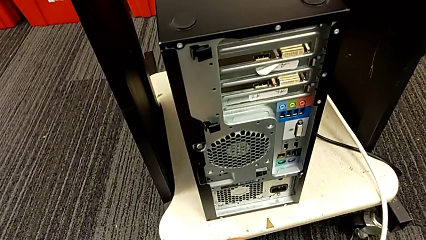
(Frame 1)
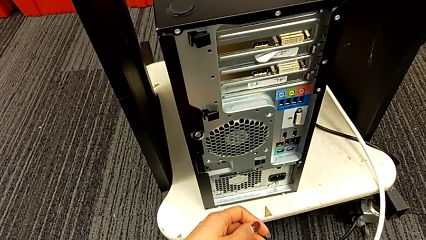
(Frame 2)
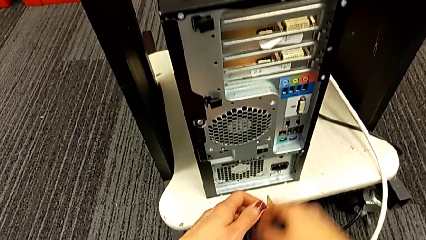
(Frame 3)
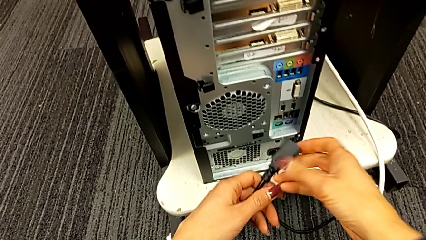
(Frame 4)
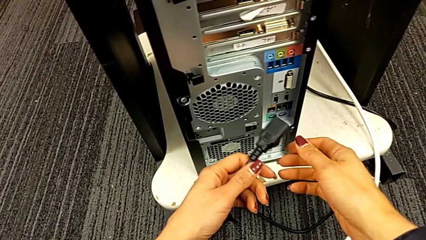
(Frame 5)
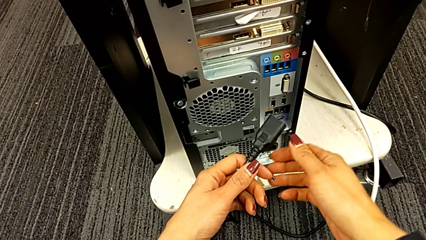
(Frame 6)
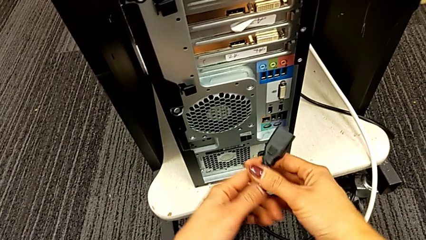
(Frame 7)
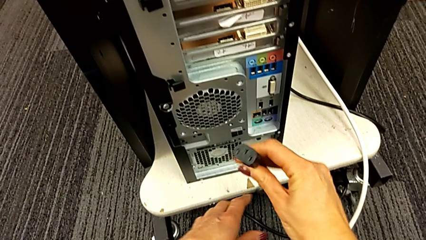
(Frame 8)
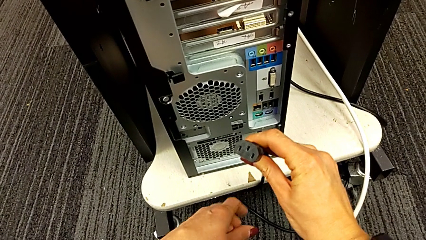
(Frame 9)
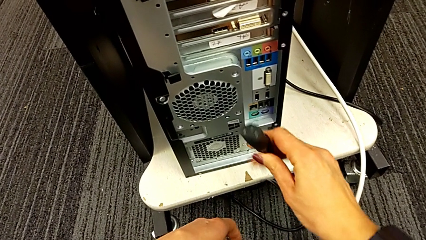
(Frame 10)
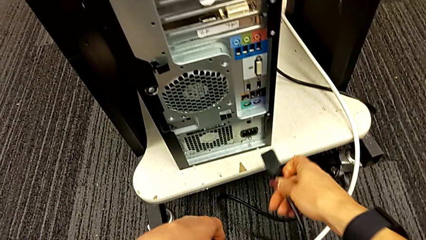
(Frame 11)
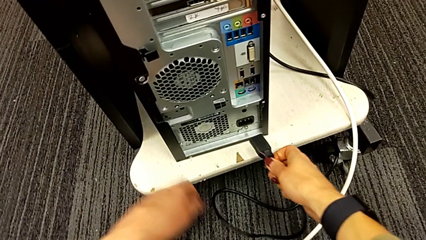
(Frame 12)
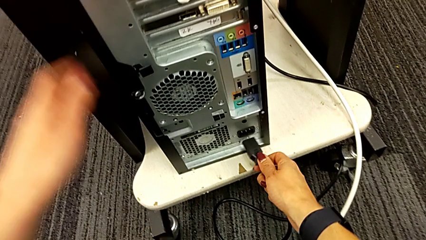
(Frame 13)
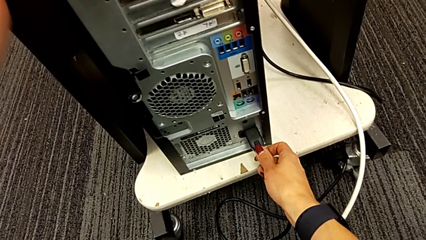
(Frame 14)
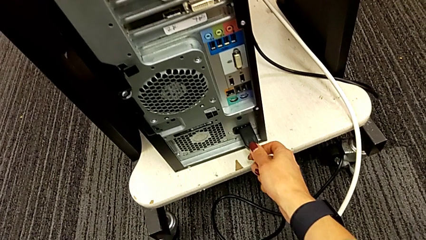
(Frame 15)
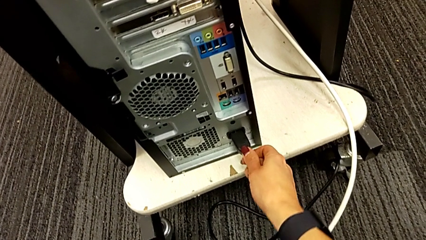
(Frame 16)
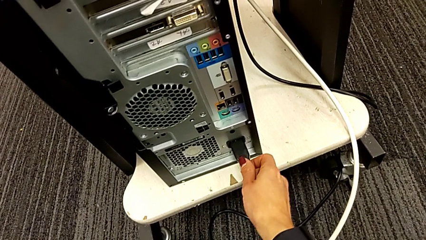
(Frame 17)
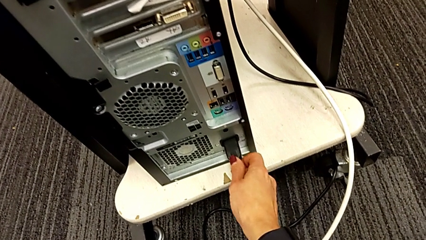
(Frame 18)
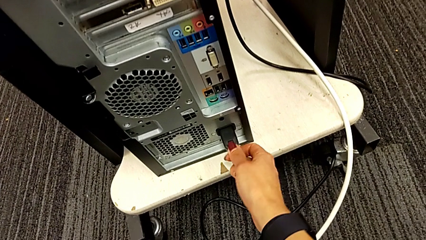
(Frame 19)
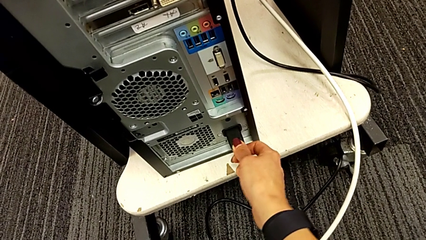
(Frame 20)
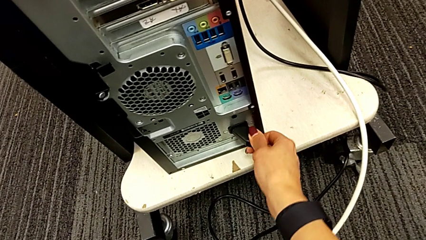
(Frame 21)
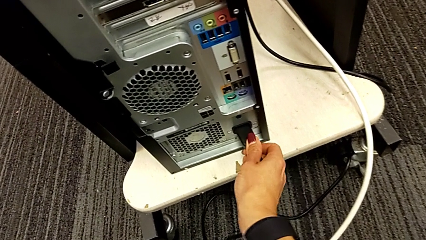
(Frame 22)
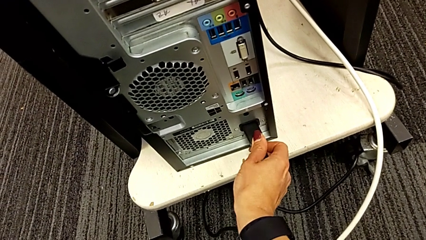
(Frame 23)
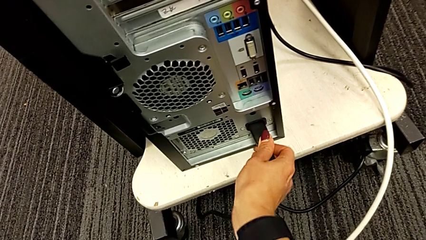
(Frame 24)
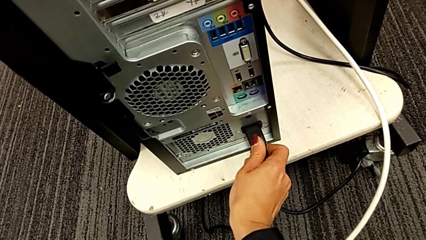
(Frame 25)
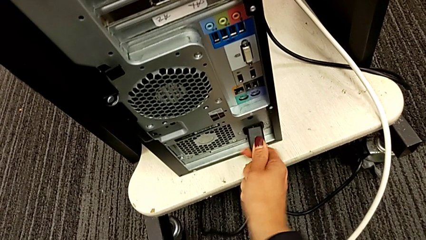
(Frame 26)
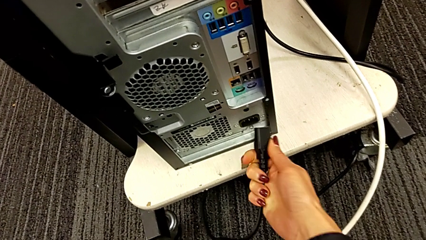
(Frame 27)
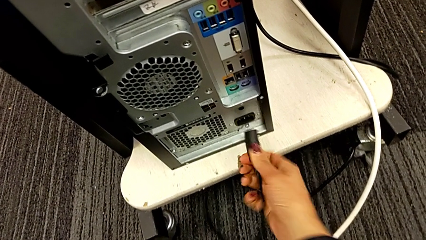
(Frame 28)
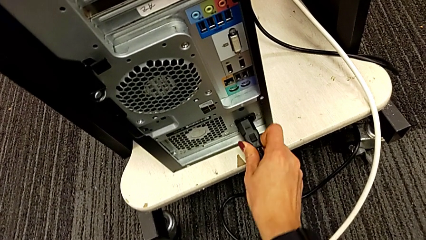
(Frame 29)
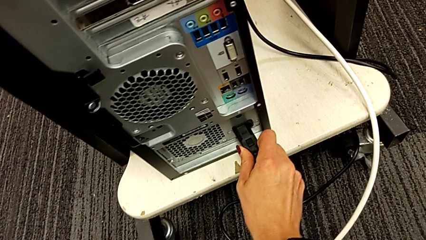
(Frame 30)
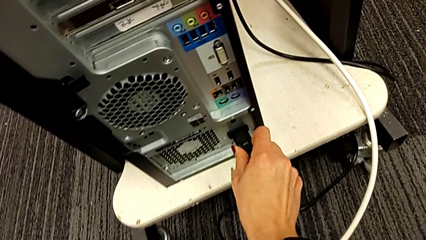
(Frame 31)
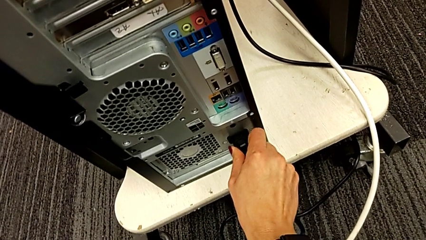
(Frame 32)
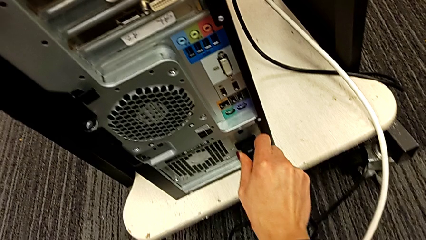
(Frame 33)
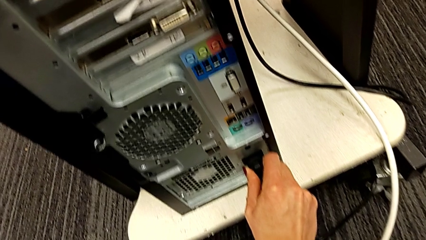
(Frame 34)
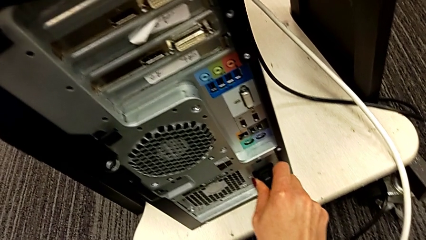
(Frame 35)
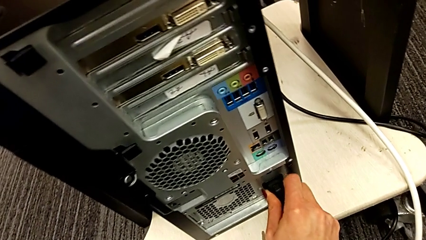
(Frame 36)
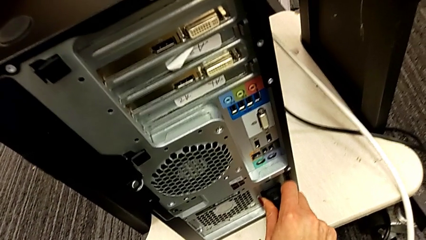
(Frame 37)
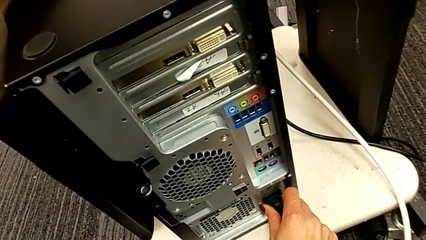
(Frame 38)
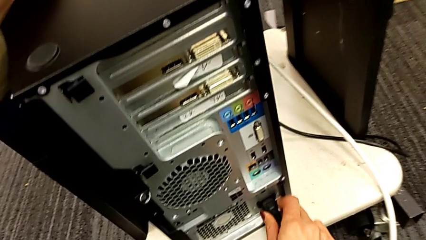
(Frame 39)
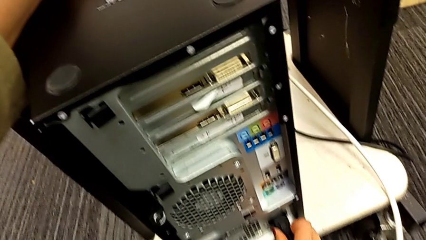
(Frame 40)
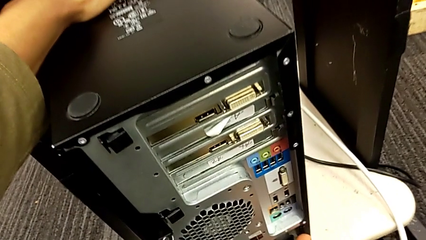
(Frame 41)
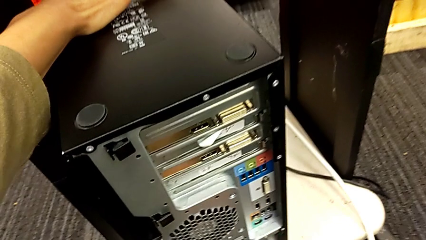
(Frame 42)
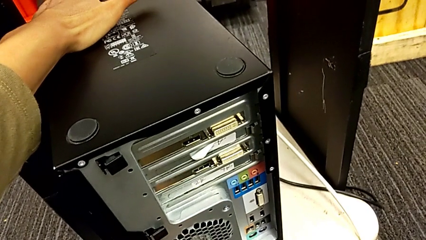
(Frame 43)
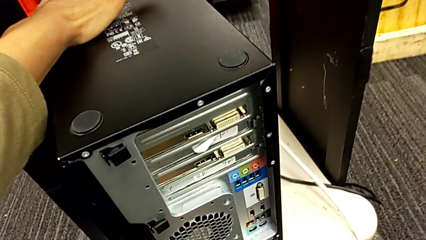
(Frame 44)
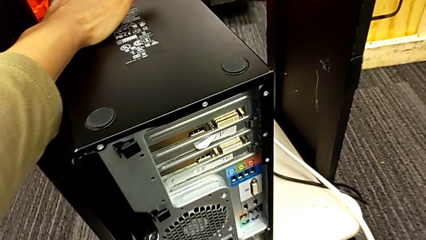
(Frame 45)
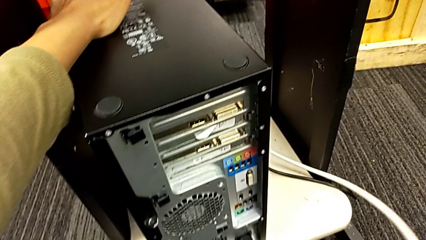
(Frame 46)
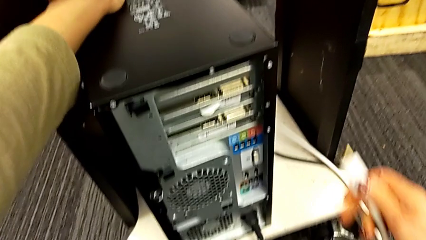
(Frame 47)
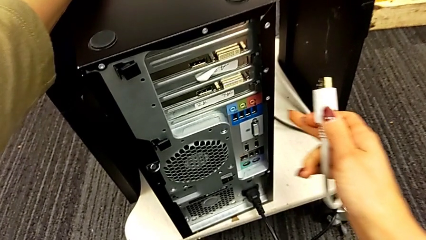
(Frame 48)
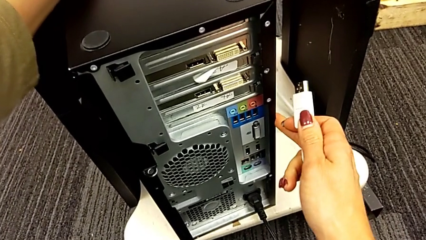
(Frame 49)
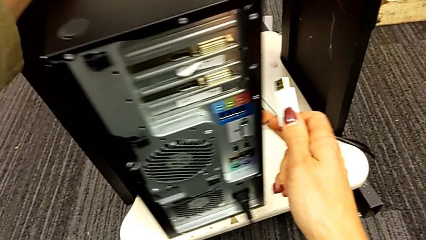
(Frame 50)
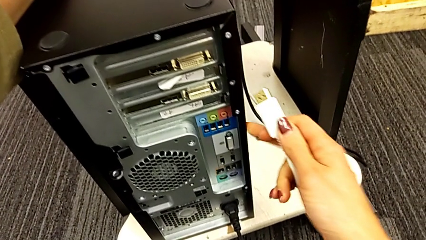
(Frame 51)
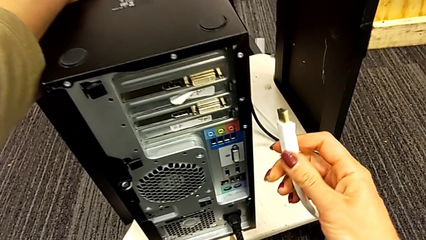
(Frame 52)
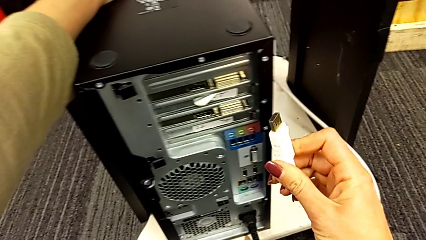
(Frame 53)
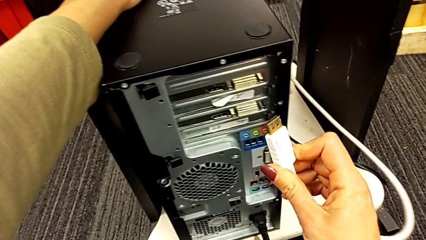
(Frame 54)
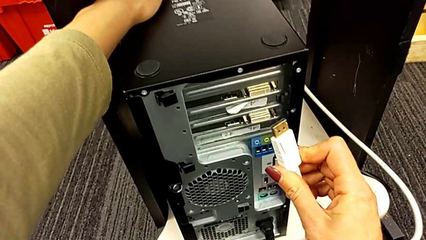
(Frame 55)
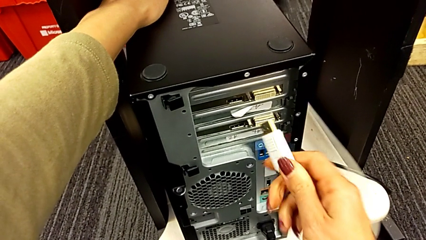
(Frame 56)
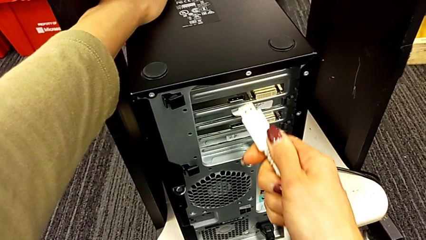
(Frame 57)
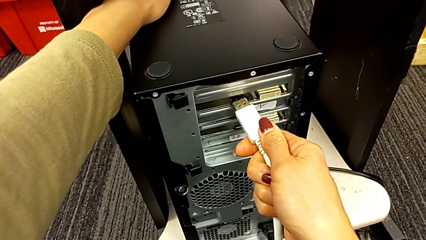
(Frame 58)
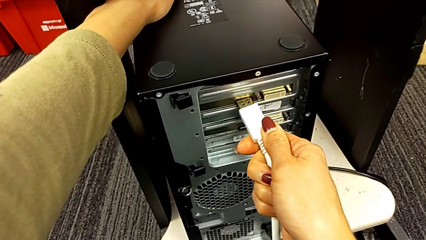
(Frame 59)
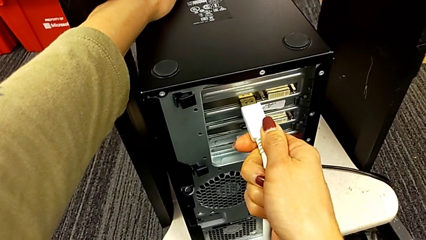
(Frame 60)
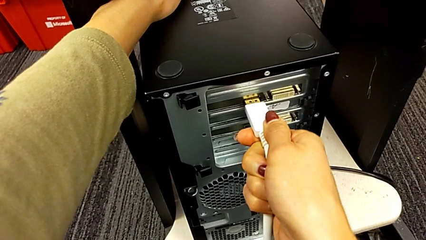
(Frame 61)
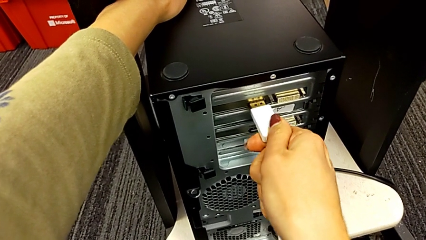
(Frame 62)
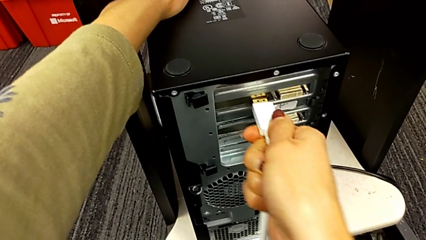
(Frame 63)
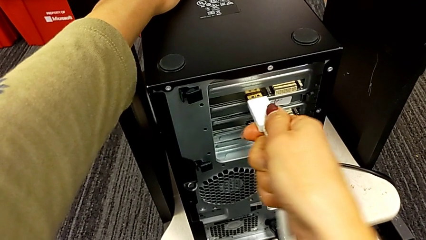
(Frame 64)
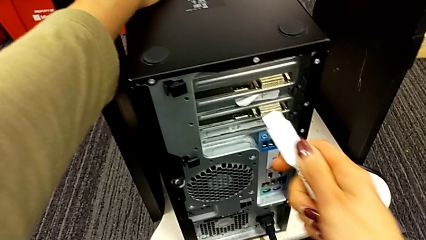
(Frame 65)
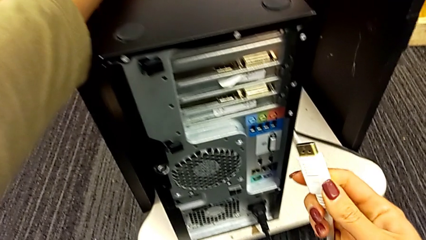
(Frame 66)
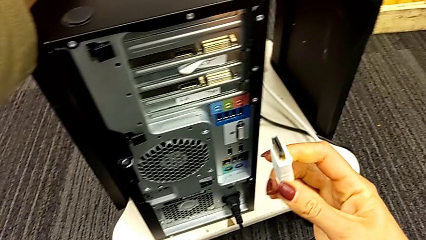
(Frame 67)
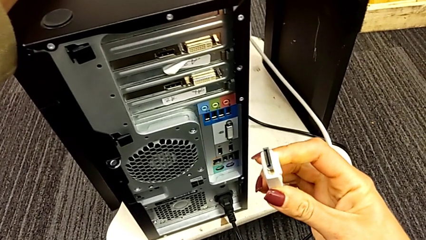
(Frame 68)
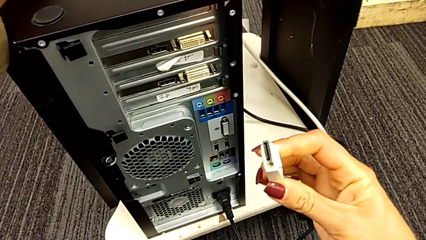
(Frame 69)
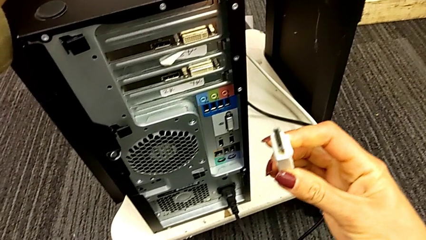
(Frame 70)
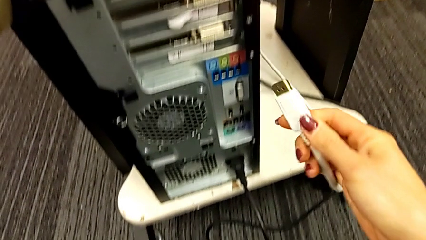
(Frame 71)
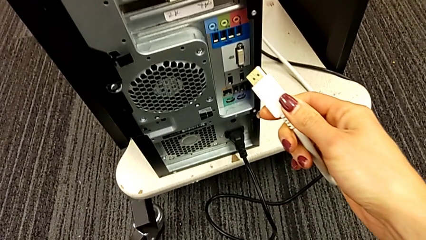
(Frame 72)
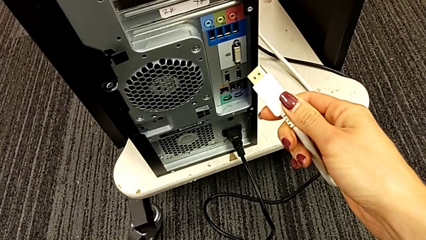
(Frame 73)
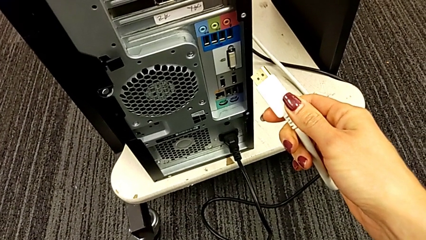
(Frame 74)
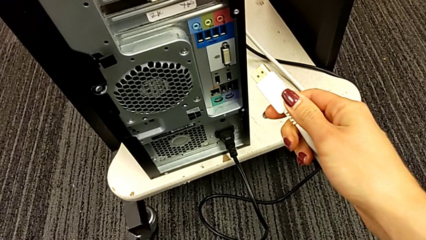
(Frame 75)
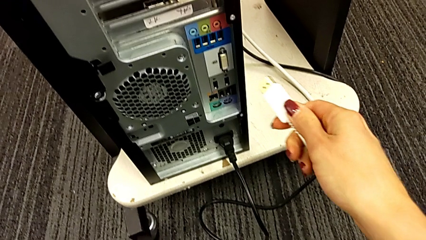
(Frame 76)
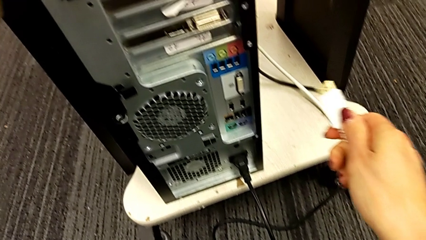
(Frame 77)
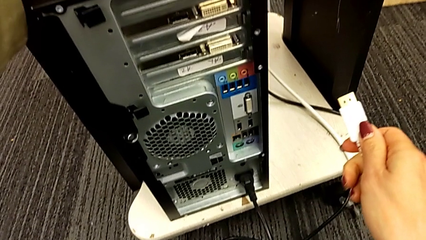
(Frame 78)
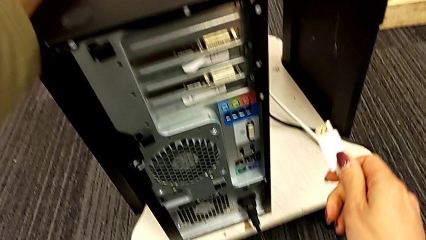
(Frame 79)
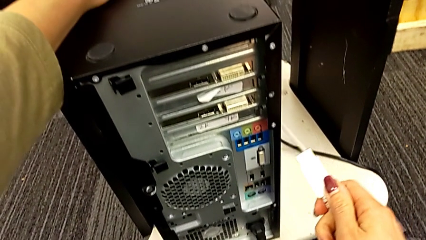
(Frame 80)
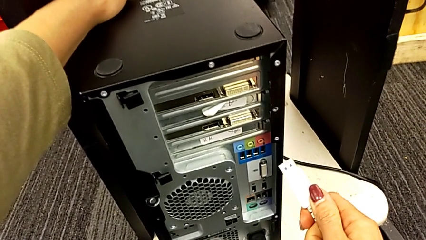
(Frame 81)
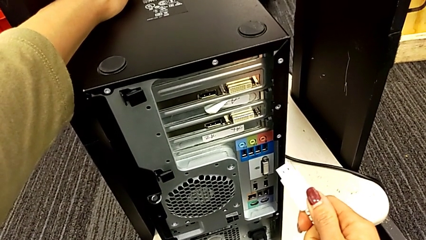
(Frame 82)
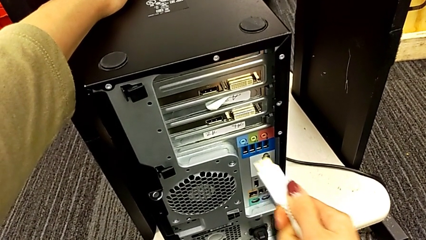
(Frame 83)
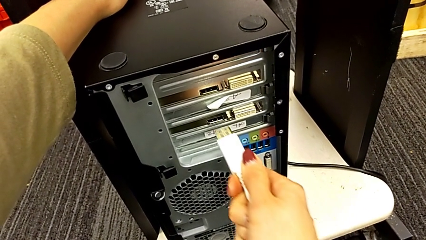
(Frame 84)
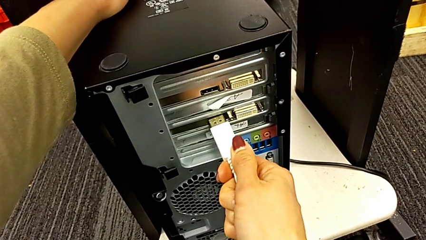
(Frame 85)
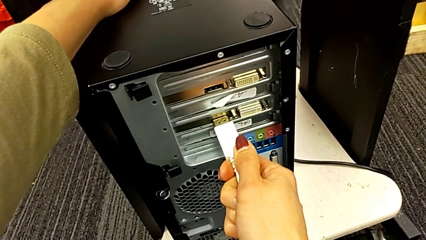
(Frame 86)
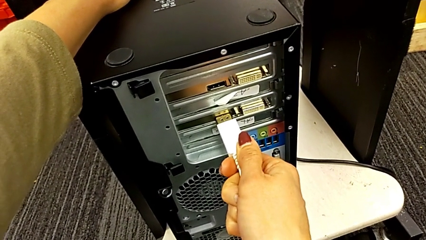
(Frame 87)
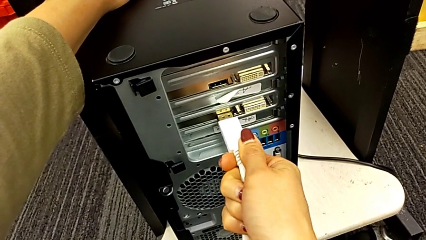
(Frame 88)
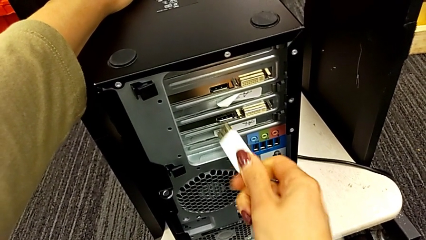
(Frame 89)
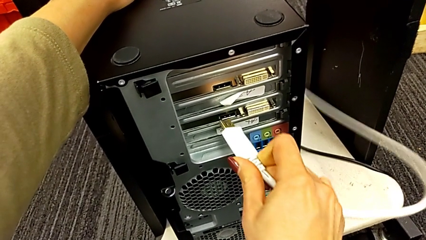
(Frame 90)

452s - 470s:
The camera wearer is plugging the power supply and HDMI cables. They insert the cable power supply twice, grab the HDMI cable, withdraw it and insert it twice.
